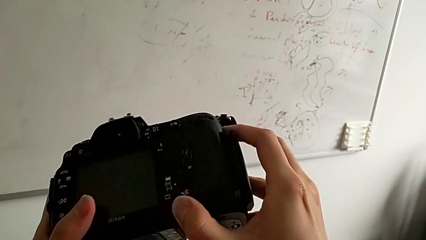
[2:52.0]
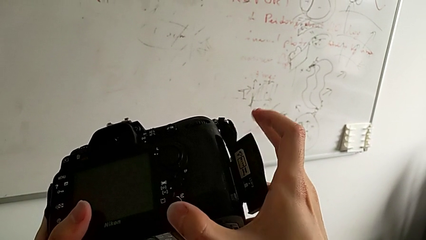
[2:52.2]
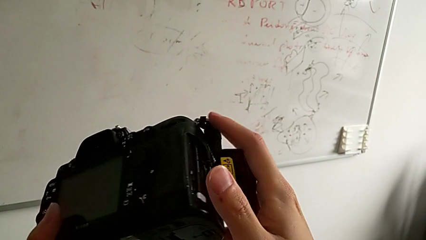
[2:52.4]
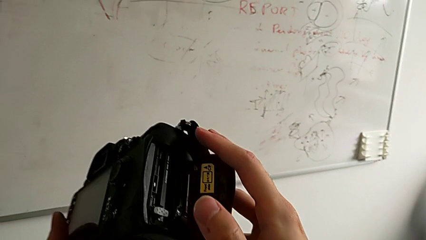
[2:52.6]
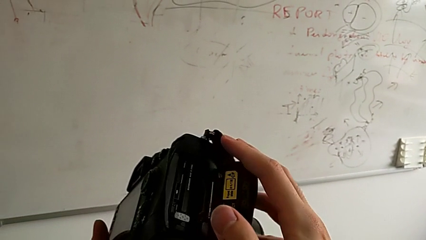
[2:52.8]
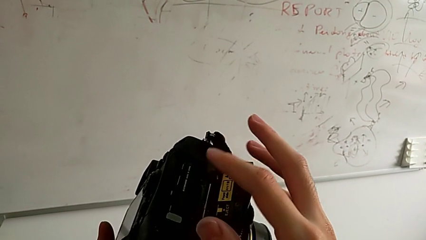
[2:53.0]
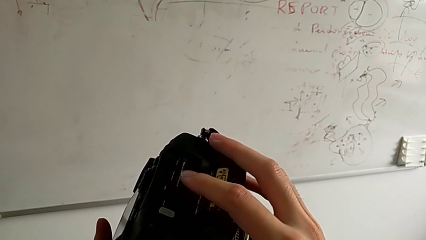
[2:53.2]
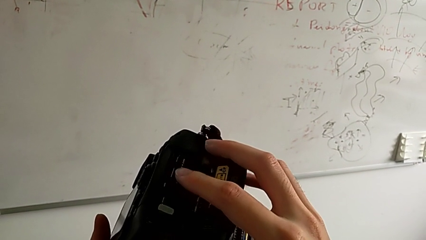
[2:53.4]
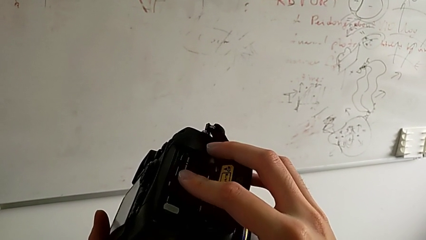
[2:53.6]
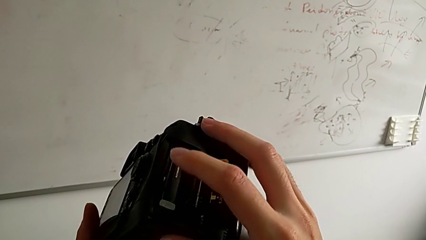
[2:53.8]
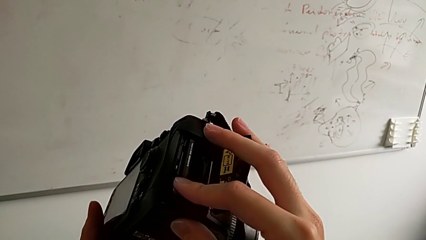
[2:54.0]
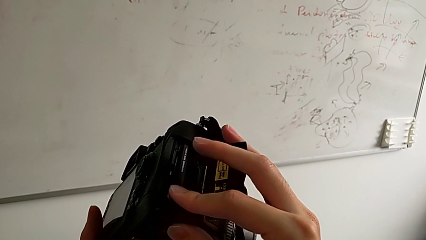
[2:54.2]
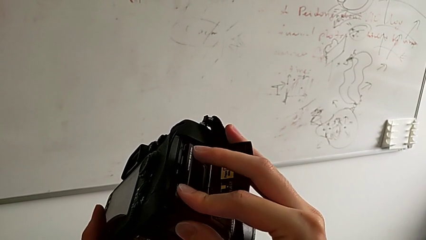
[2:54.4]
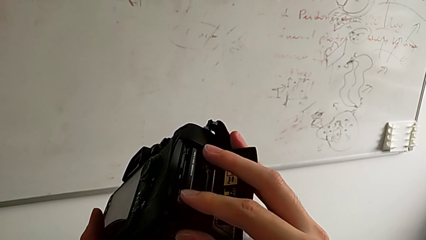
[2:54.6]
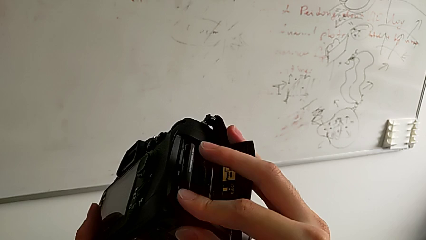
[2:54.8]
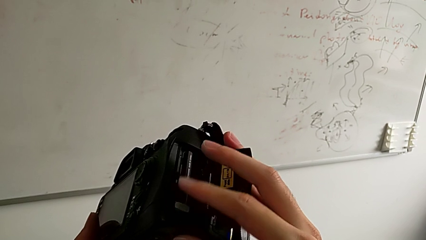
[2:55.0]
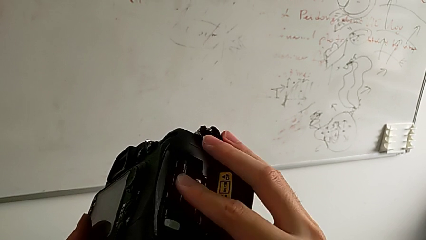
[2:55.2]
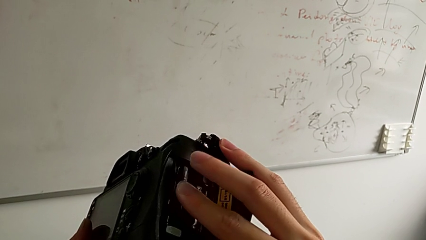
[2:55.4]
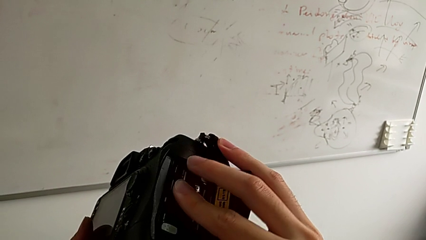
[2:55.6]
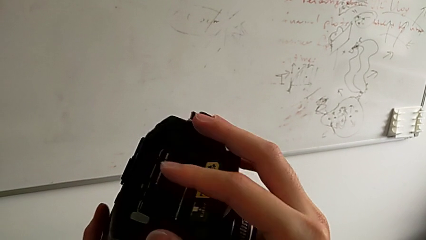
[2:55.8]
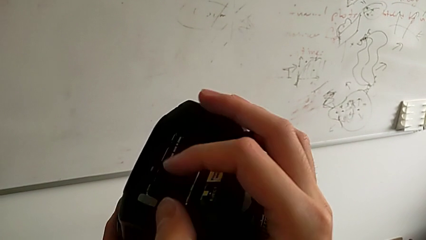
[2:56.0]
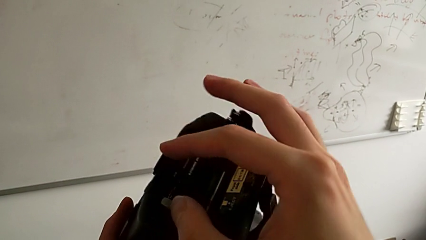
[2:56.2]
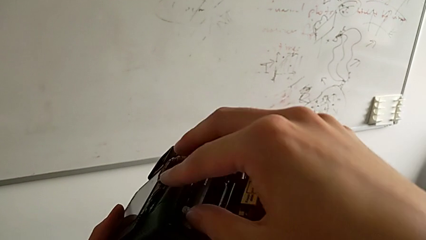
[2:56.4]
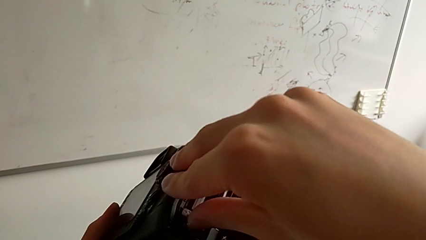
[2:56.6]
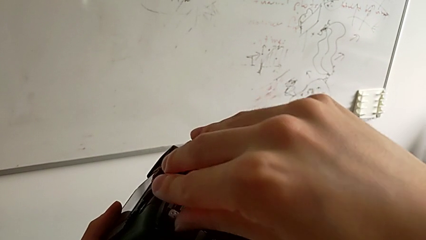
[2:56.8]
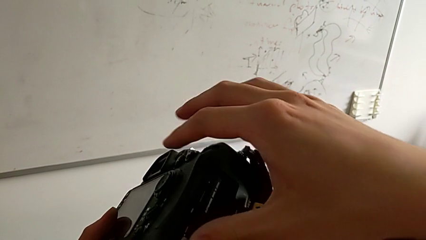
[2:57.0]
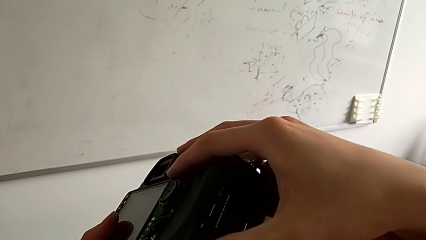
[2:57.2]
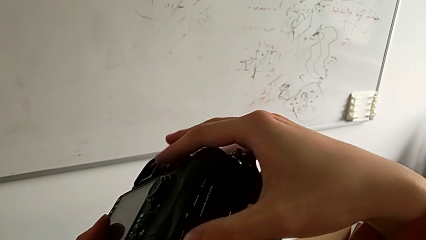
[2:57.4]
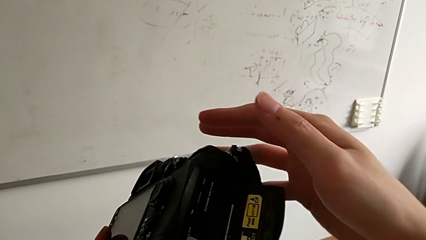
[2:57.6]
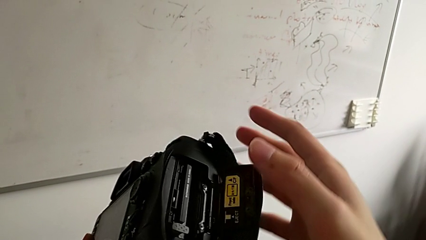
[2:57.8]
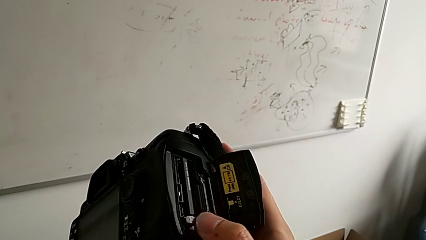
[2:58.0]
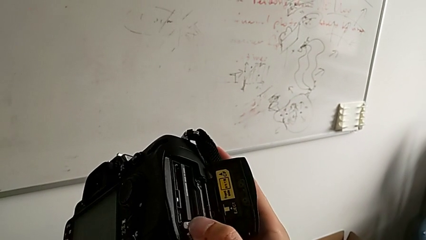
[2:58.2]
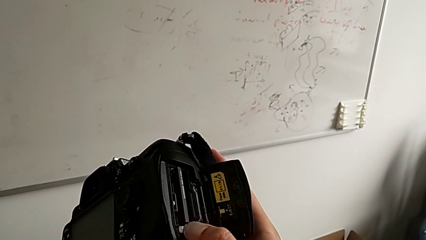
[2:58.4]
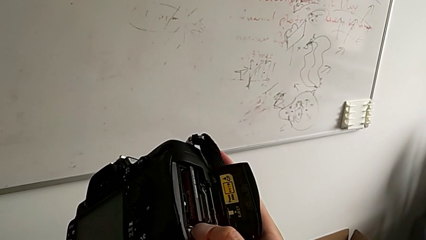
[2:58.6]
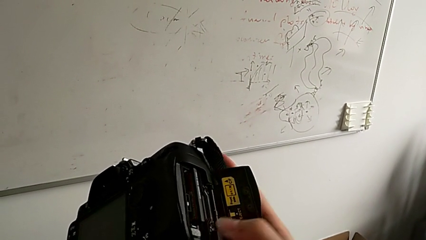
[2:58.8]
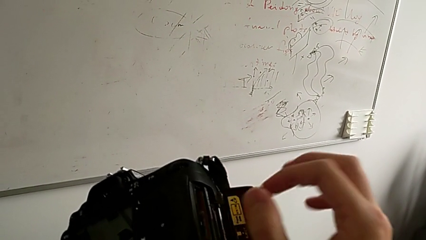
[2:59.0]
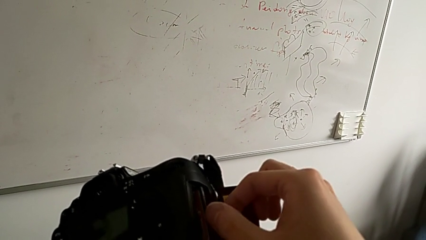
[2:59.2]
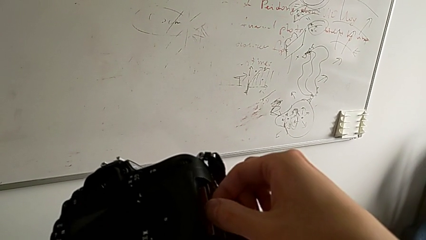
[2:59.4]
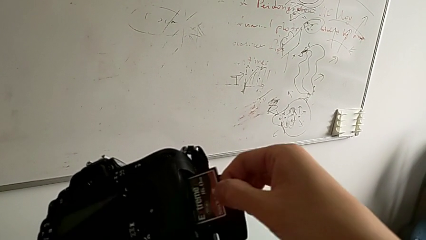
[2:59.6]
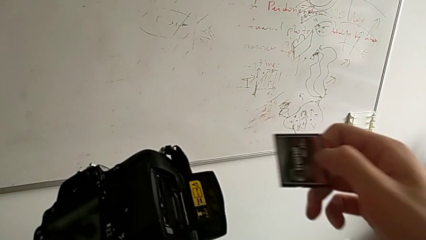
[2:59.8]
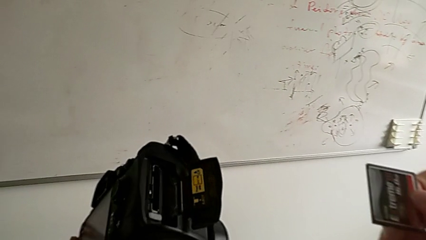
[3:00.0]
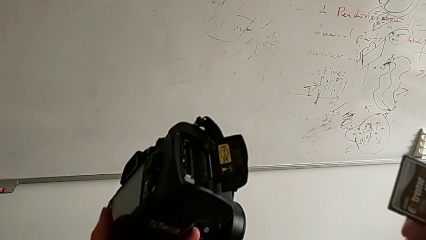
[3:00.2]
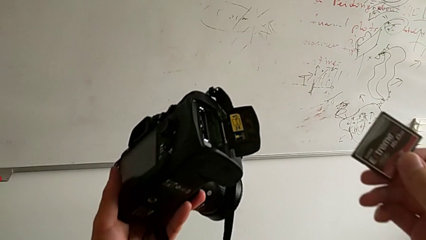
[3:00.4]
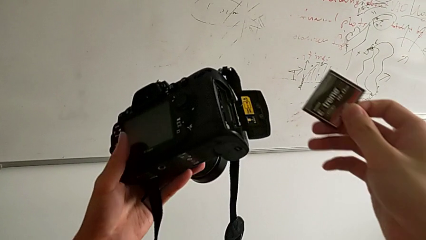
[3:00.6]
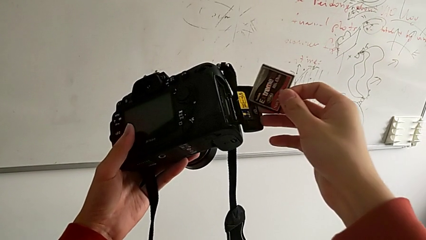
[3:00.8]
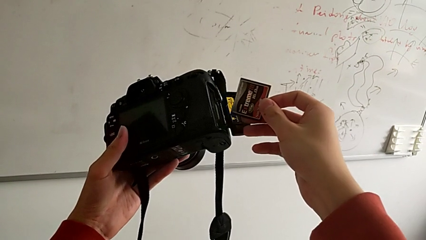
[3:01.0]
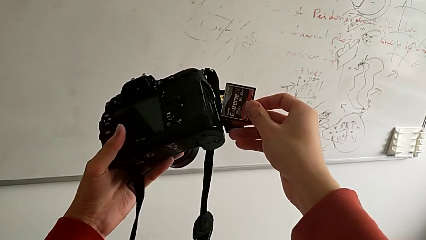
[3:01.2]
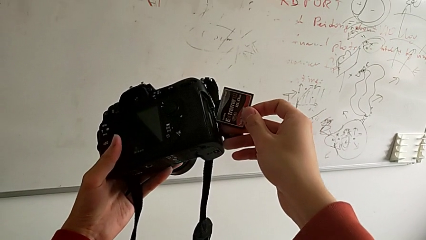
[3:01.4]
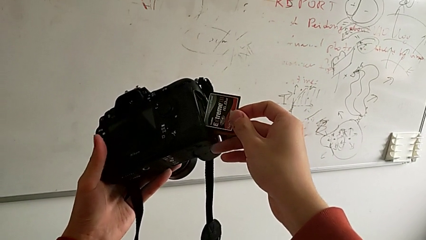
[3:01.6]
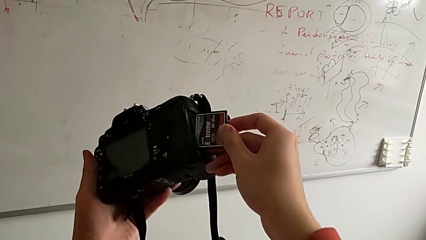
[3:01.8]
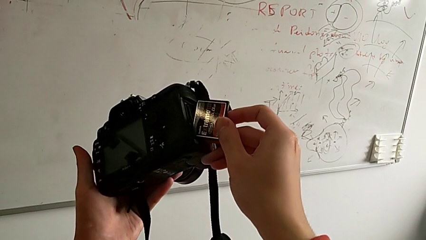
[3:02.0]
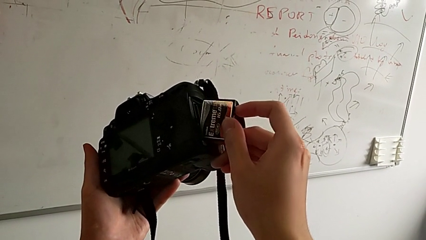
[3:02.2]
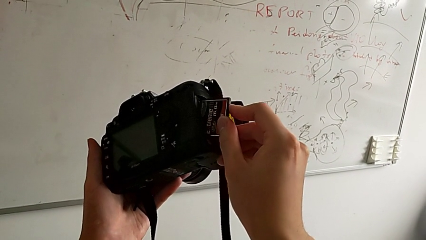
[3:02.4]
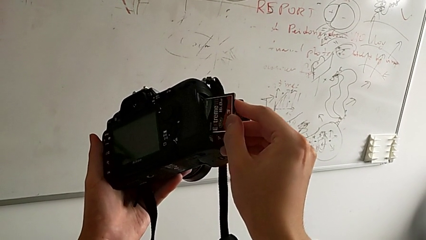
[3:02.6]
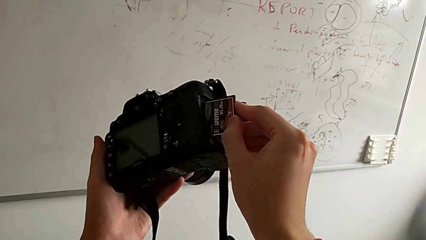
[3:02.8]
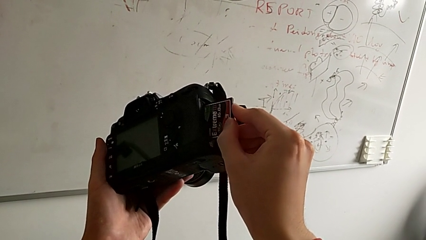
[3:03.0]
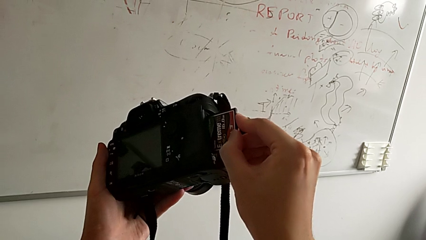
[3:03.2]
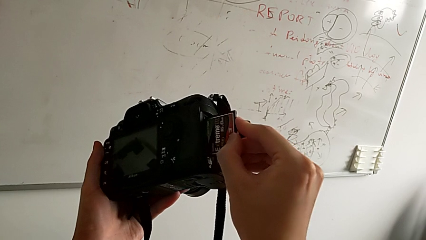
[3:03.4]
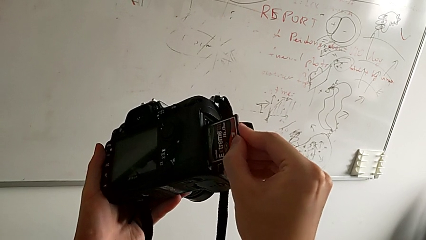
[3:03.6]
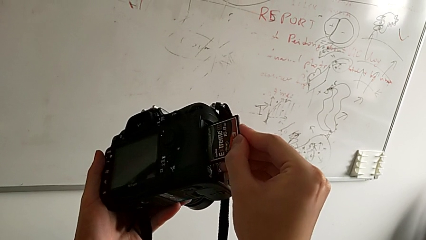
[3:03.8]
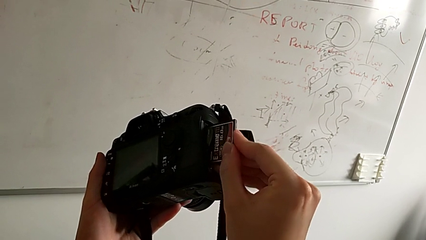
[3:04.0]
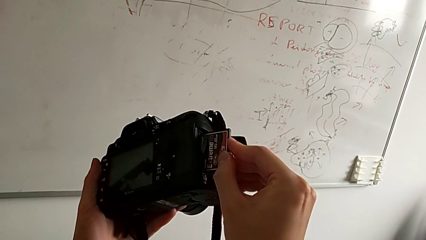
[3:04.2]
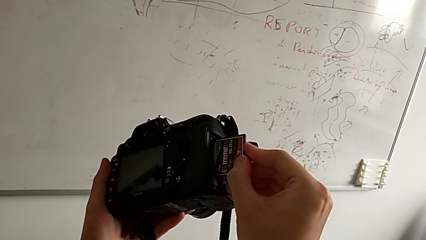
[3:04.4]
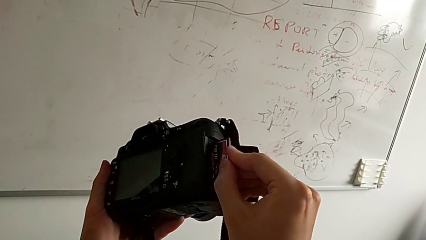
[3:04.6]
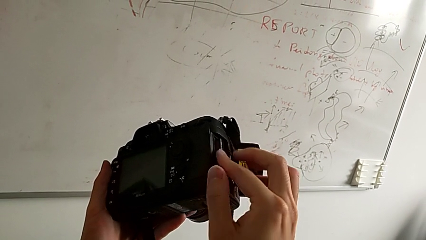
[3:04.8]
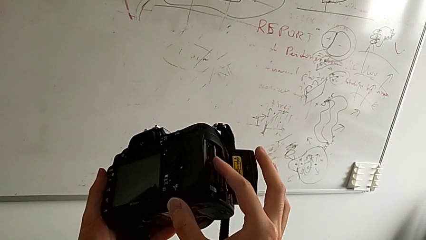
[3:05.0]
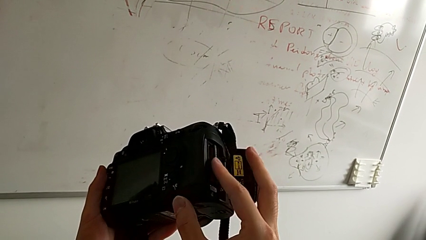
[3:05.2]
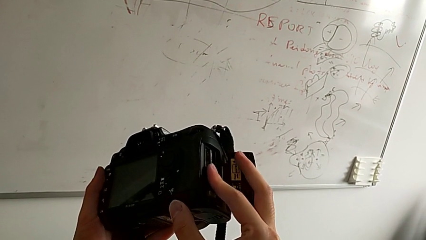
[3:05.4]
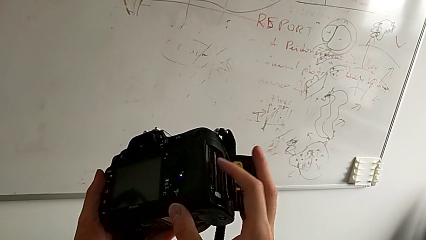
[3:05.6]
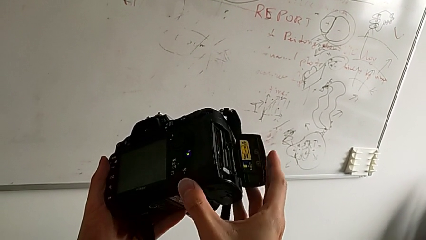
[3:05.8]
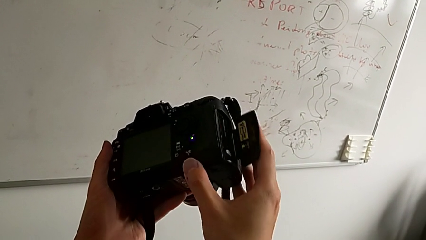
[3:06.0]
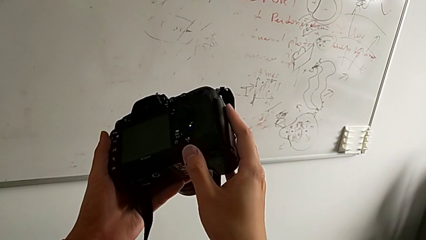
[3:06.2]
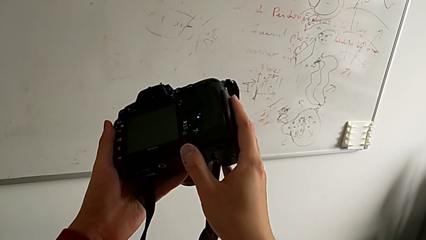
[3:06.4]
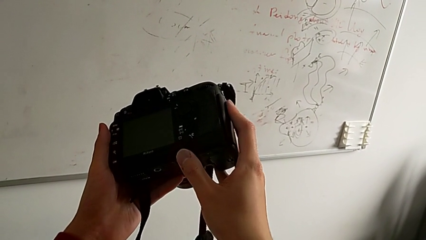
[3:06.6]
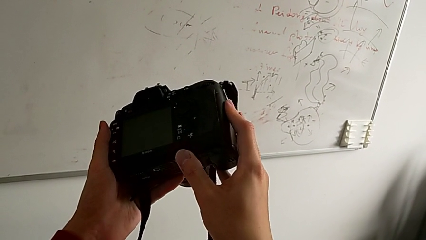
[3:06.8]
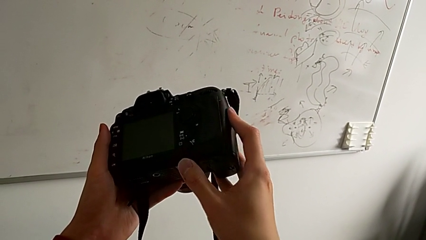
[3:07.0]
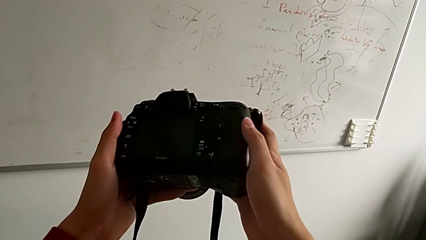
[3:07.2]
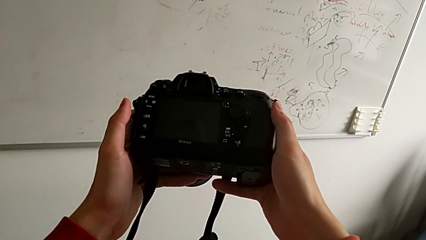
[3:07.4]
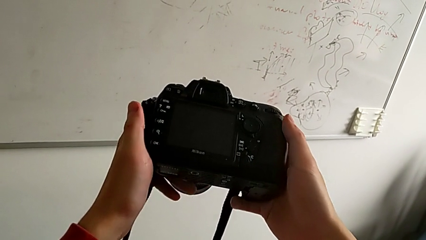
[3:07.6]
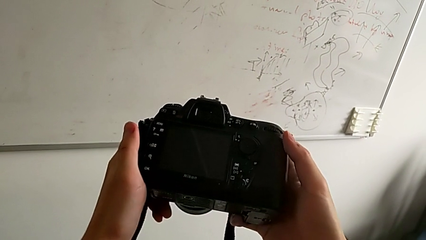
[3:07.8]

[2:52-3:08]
The camera wearer is changing the SD card of the DSLR. They open the SD card, wrongly press it, press the button, withdraw the SD card, insert it, assemble it and close the SD slot.
